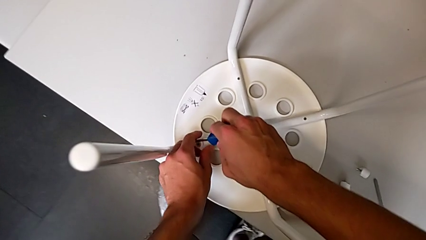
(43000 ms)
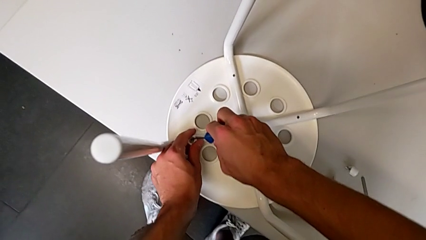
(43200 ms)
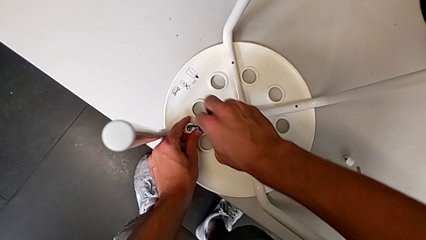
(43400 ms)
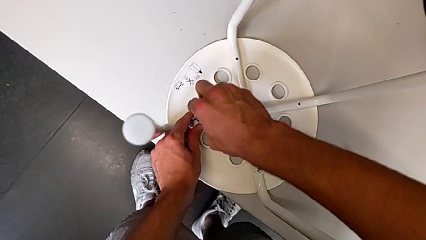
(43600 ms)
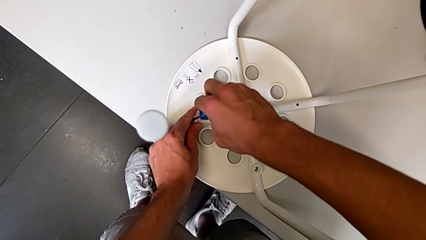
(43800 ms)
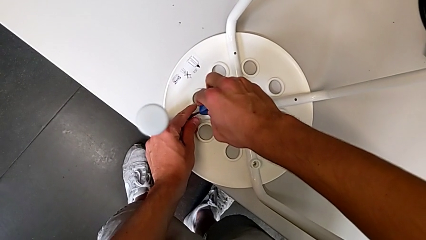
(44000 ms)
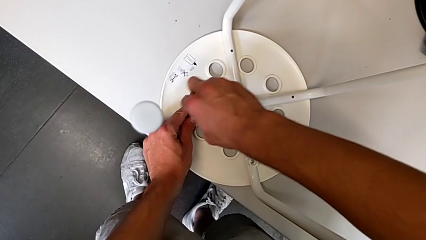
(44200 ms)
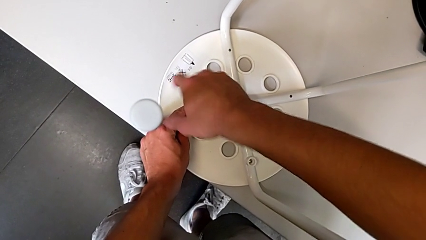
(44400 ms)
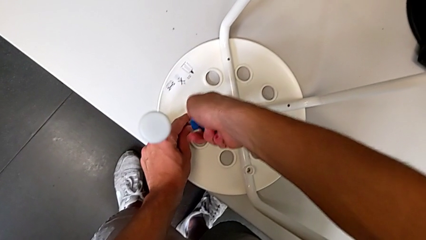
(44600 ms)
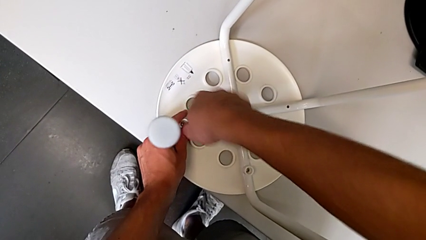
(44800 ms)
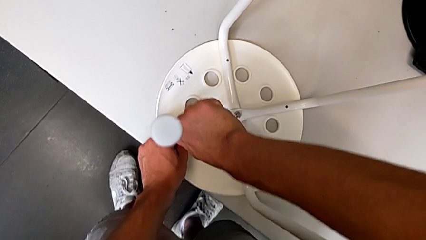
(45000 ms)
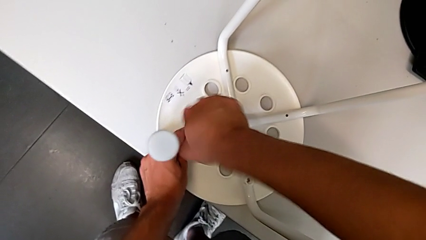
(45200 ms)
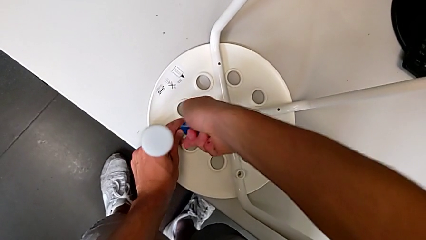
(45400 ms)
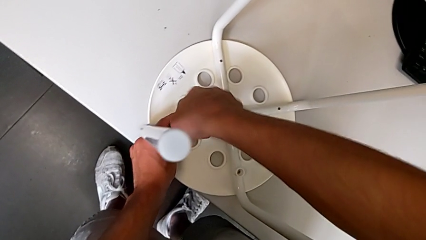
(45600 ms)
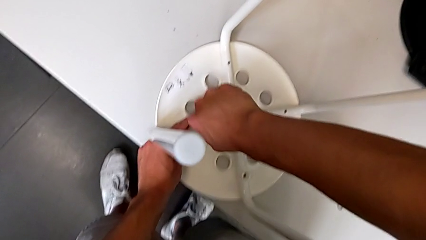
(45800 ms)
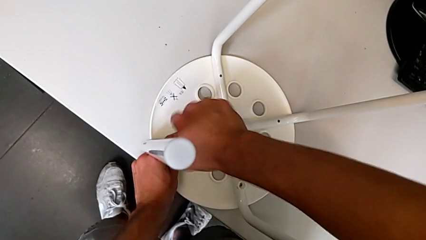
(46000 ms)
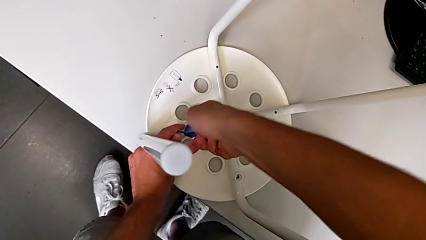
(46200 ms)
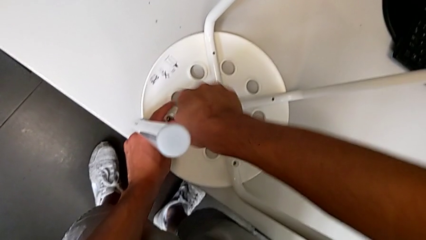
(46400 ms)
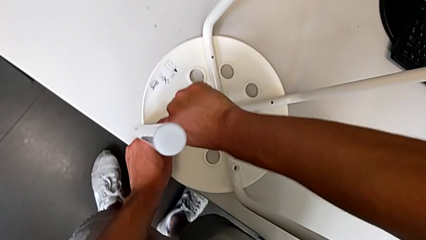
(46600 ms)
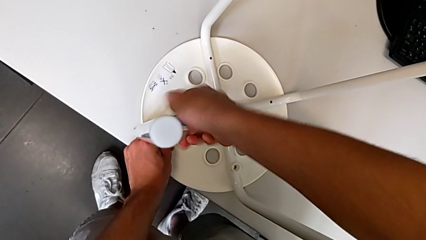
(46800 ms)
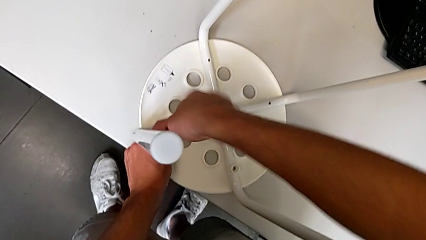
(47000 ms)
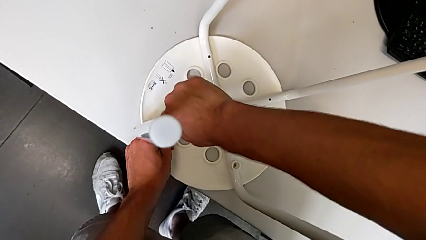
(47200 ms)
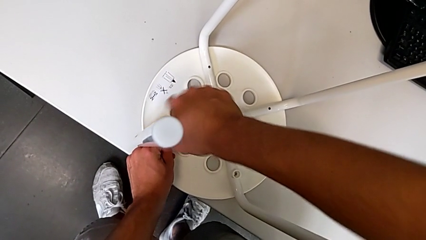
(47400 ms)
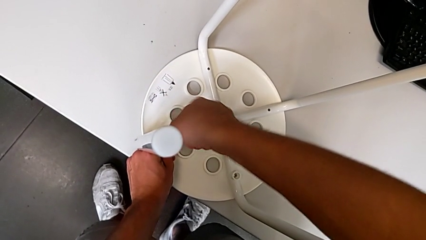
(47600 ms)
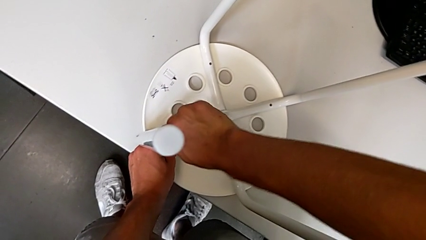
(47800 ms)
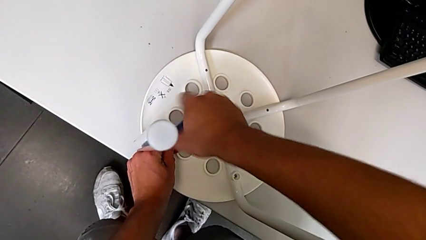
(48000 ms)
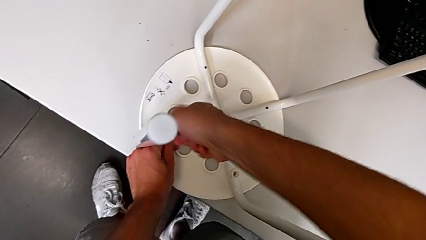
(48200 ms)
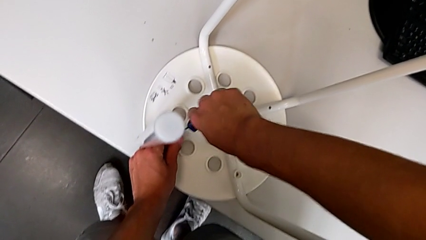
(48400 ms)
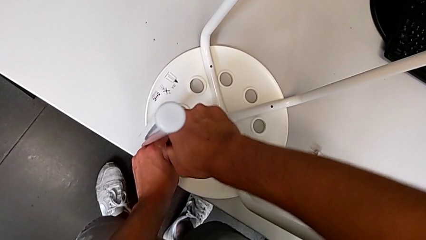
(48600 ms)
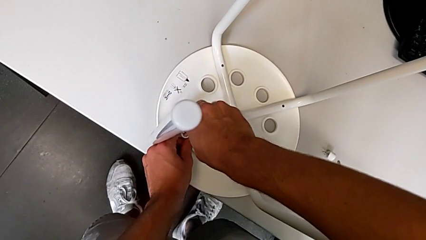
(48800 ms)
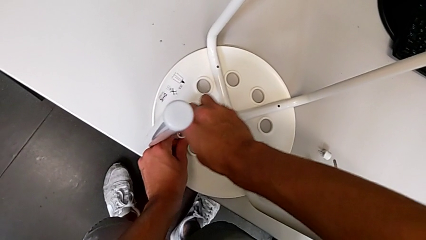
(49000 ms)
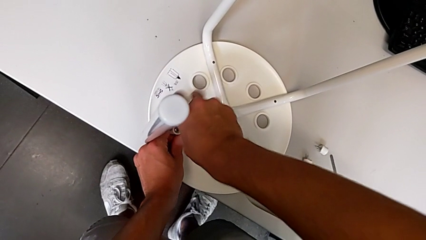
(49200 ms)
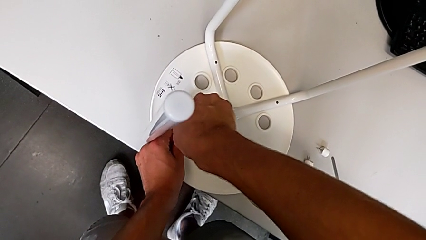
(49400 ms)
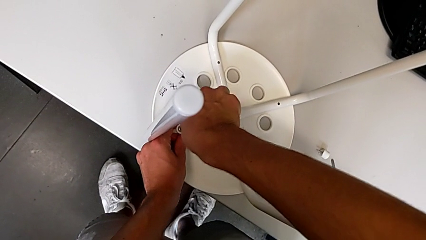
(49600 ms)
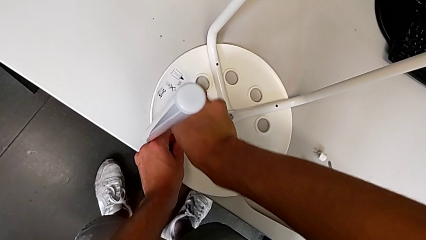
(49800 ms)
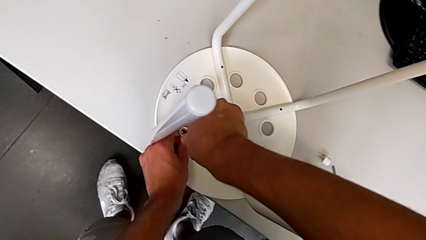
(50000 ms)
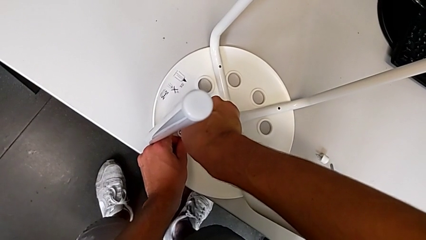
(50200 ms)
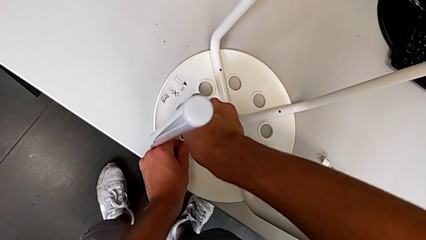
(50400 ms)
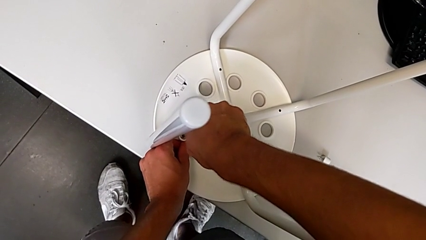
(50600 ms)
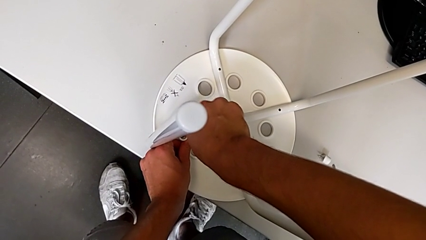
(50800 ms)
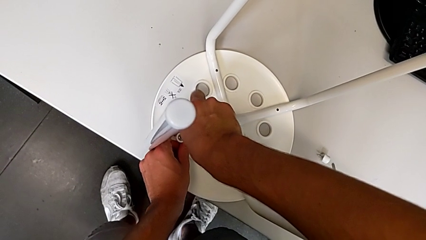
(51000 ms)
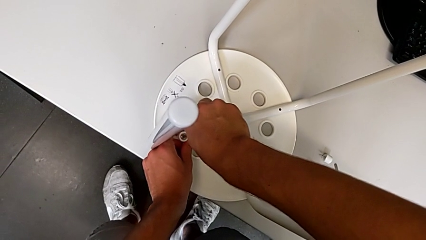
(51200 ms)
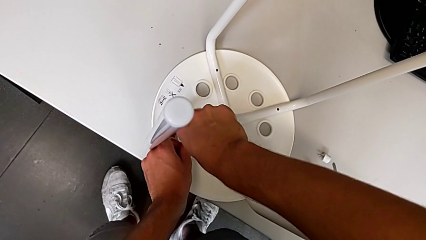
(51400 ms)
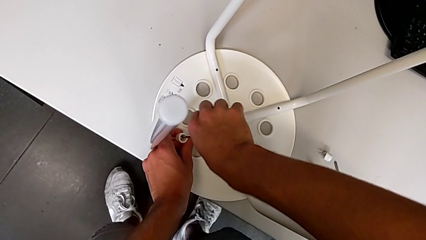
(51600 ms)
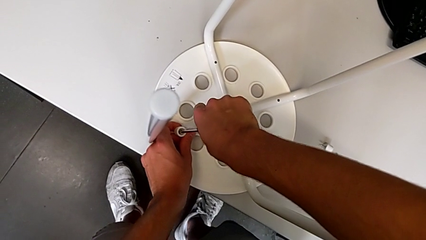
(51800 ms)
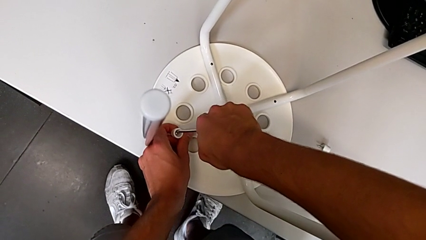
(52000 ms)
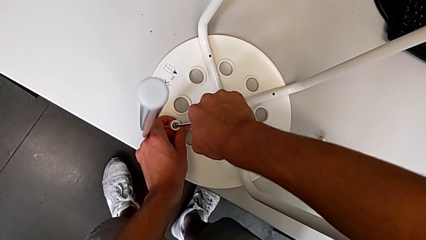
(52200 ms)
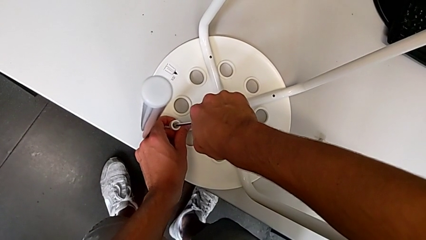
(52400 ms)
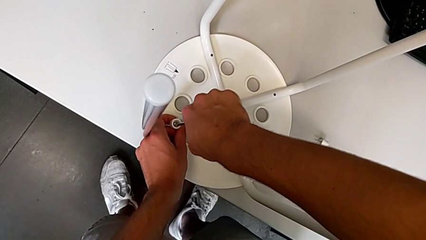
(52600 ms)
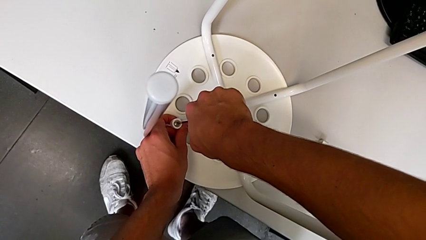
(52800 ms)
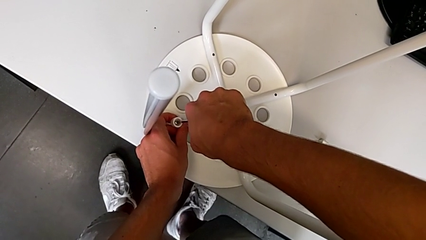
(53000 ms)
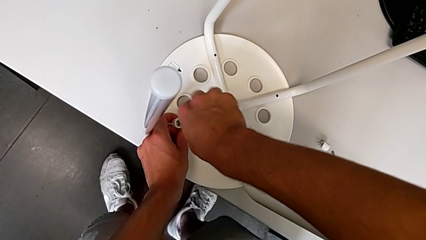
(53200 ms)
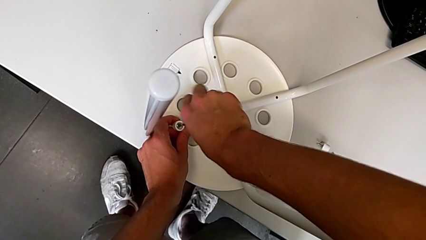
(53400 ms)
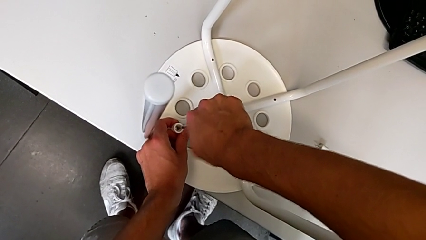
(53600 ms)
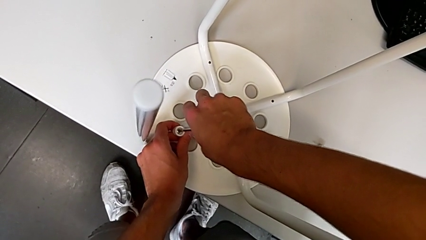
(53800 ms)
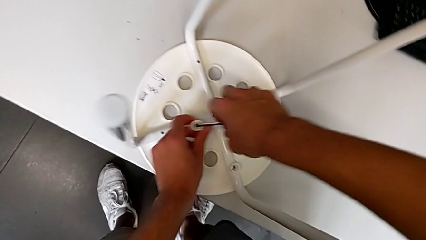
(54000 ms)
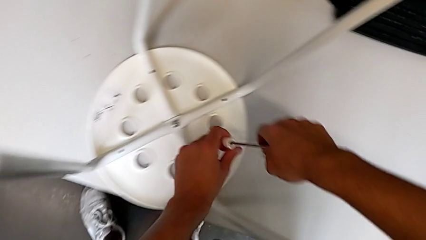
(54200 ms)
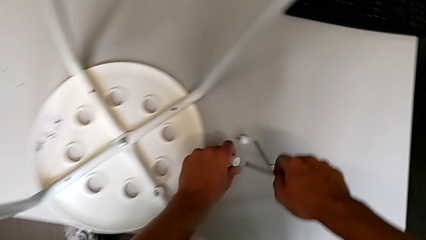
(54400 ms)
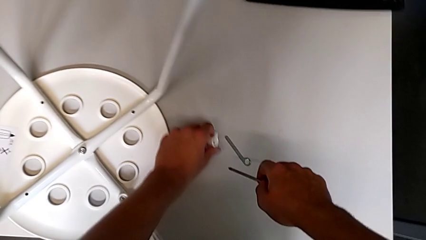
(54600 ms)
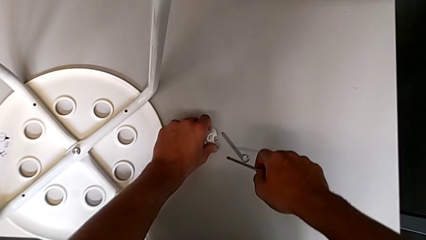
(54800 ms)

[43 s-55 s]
The camera wearer unscrews the third screw on the leg of the chair. They insert the blue screwdriver, unscrew the third screw, lift it and place it.

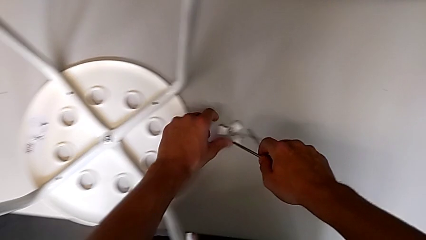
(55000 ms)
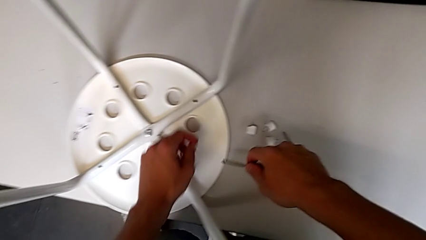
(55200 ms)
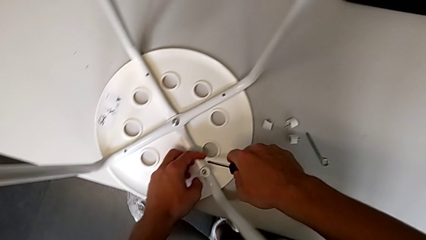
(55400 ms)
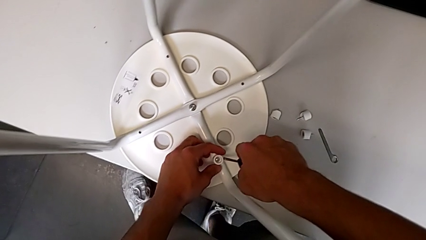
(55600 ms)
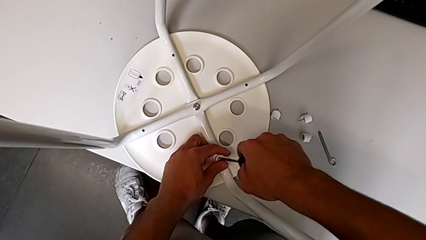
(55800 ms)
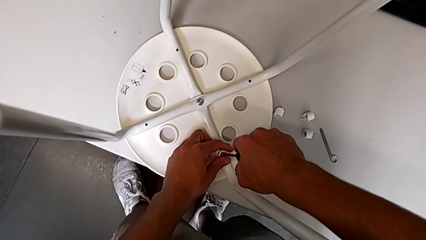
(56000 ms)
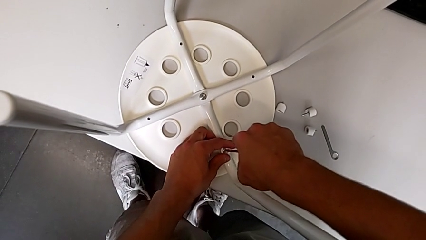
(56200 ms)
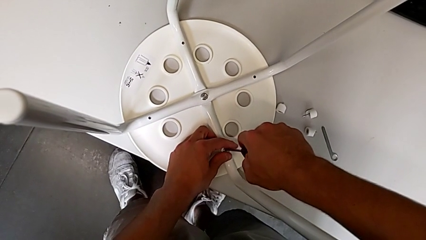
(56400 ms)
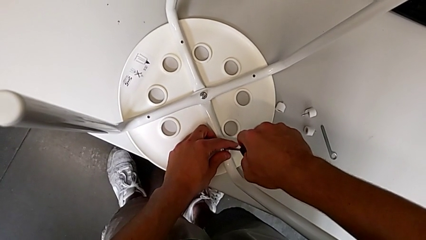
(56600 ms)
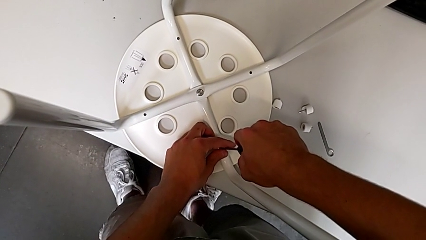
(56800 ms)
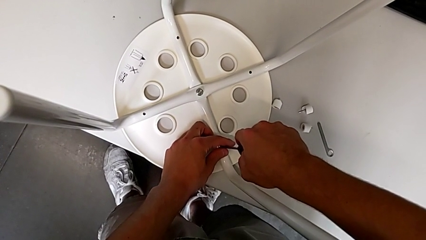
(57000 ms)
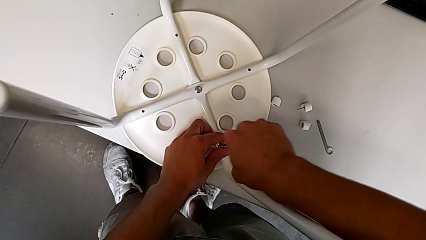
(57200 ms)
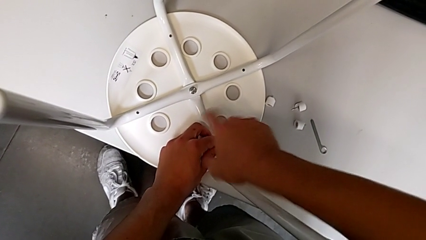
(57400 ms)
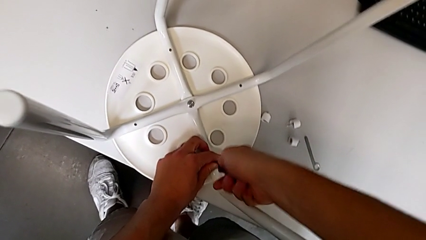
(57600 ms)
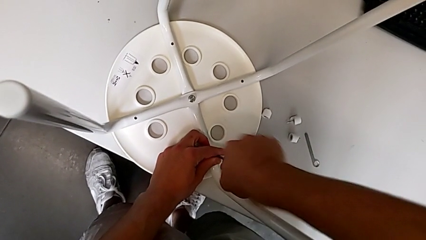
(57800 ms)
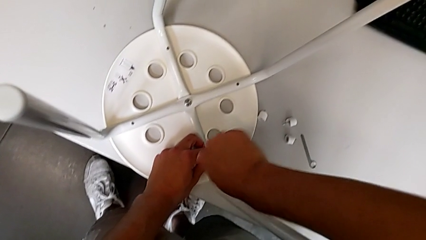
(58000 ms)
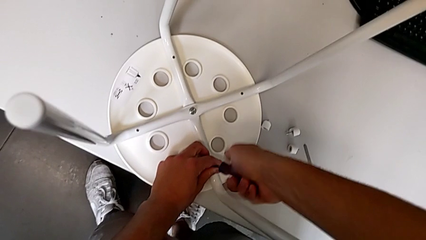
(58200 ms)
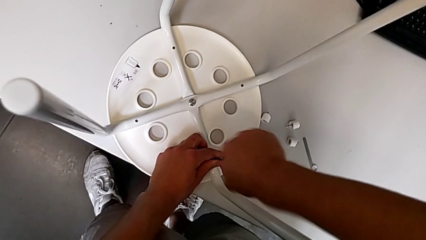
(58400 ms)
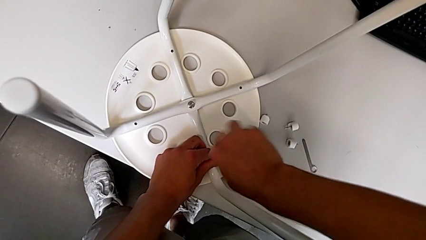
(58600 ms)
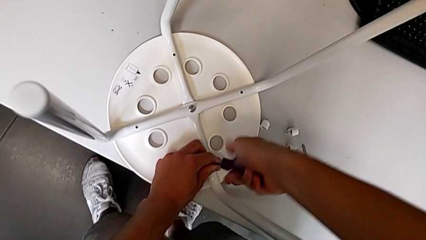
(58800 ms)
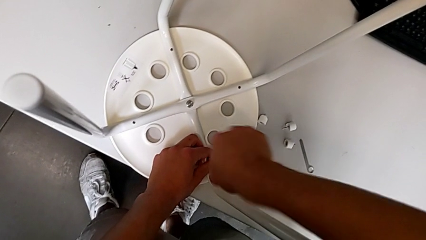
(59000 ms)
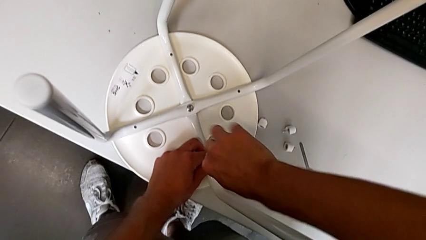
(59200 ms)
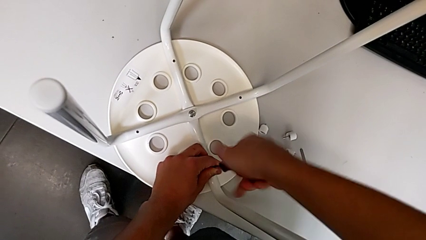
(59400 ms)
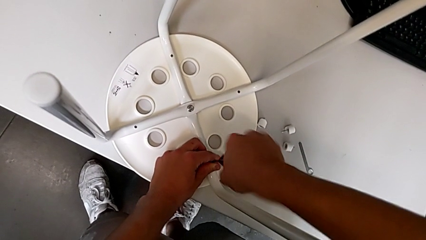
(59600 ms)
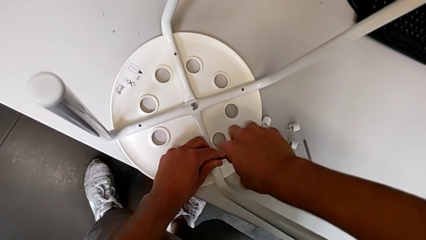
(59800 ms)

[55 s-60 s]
The camera wearer is unscrewing the fourth screw on the leg of the chair. They insert the blue screwdriver and begin to unscrew the fourth screw.
